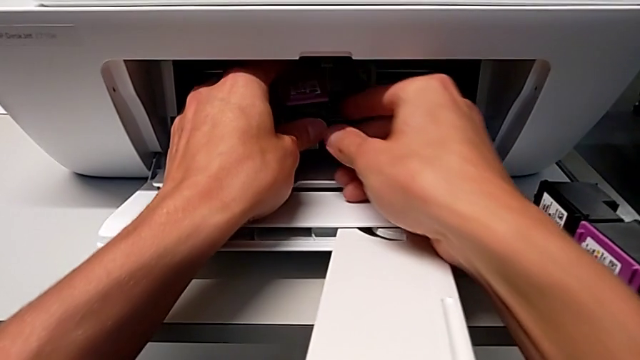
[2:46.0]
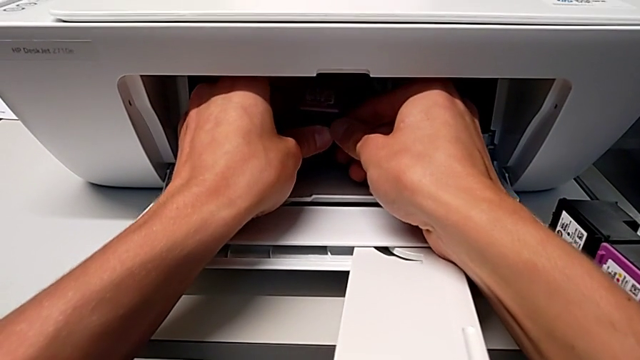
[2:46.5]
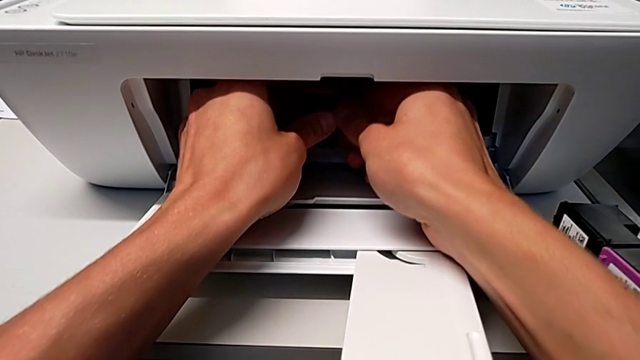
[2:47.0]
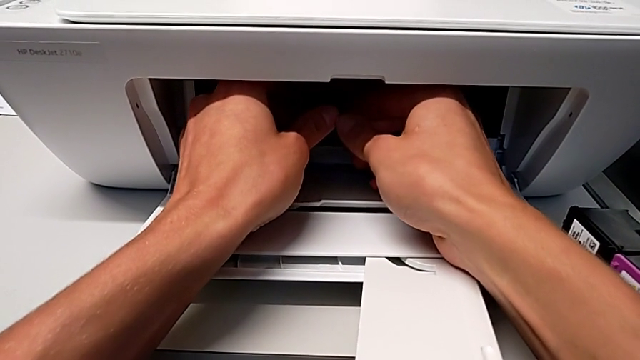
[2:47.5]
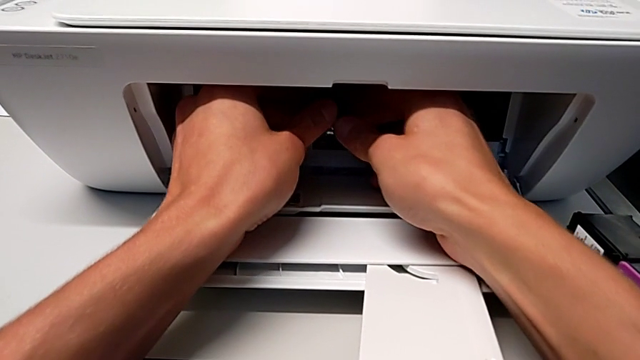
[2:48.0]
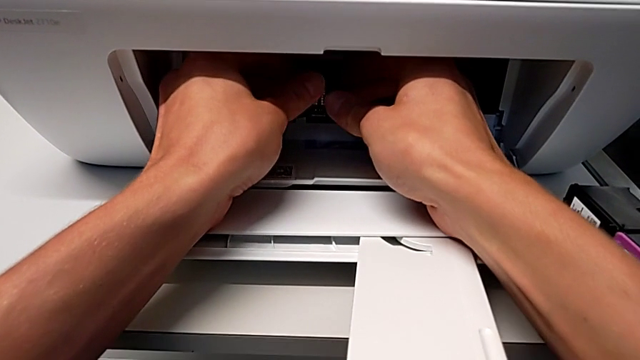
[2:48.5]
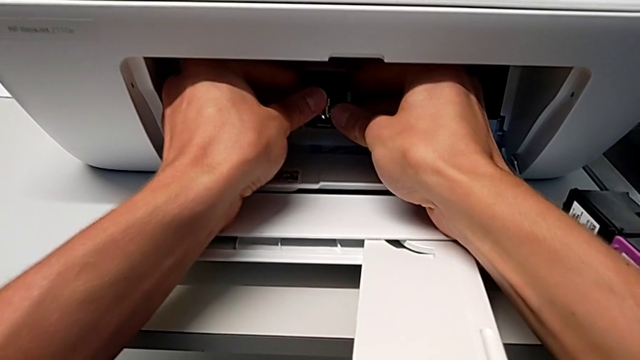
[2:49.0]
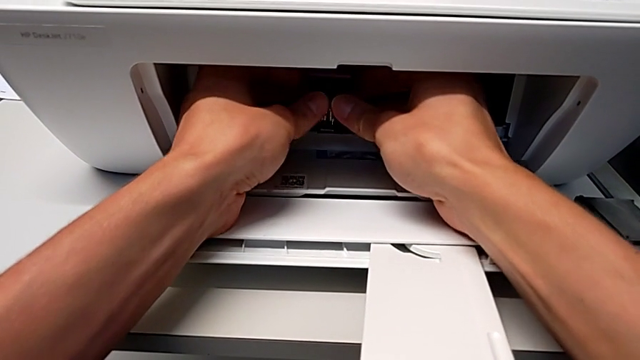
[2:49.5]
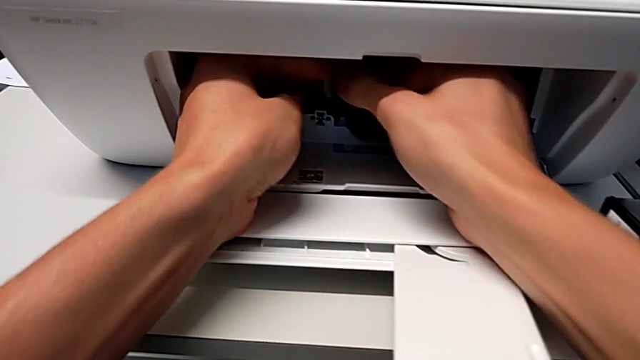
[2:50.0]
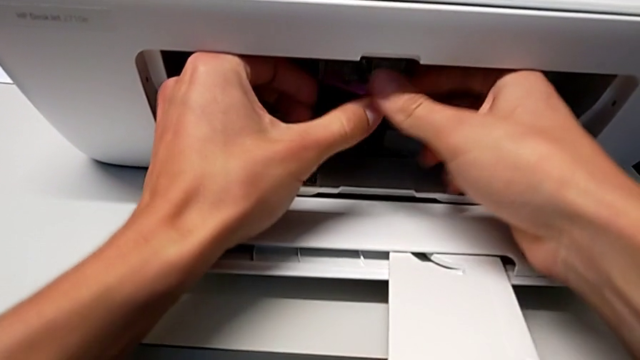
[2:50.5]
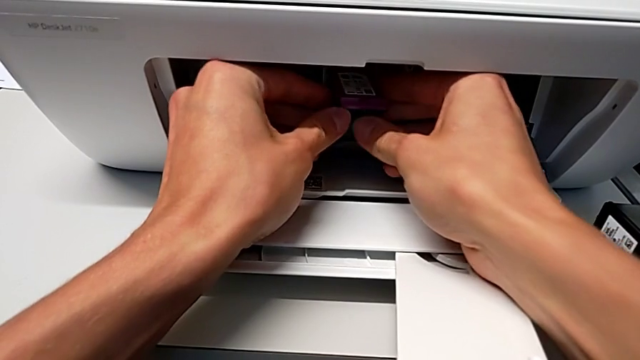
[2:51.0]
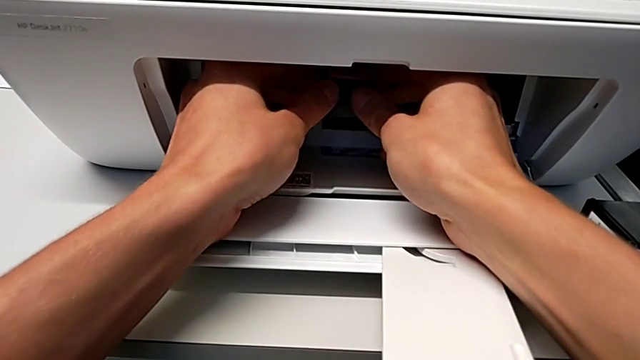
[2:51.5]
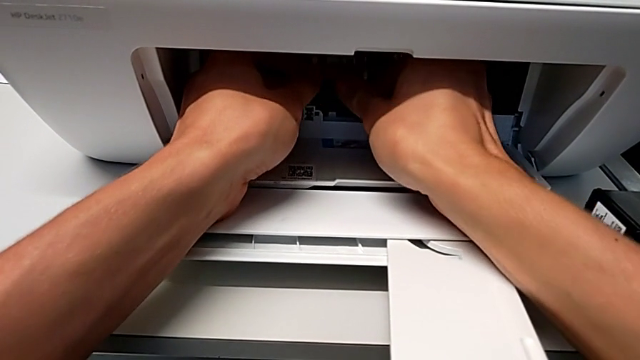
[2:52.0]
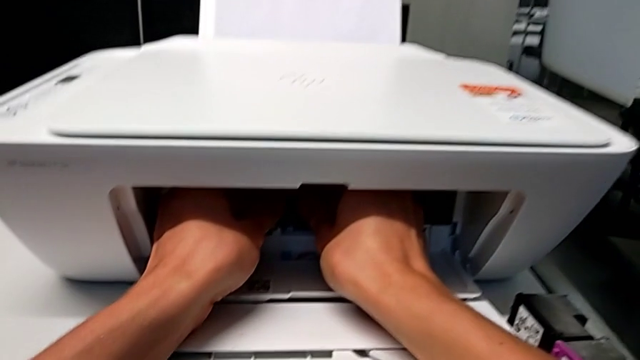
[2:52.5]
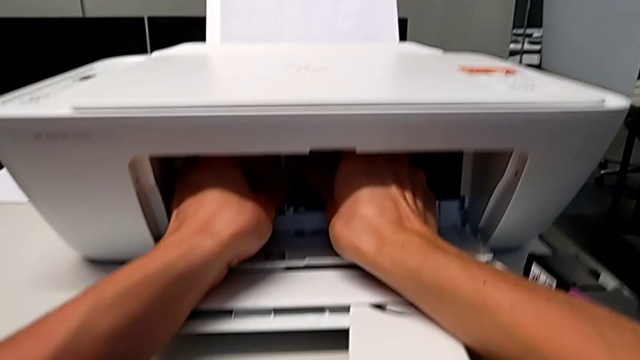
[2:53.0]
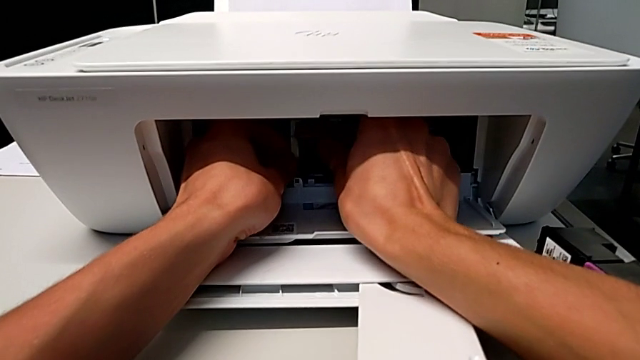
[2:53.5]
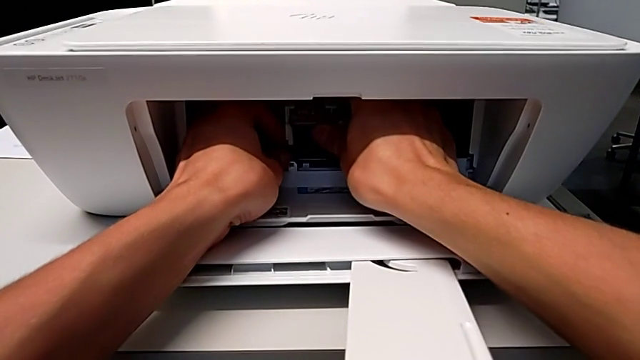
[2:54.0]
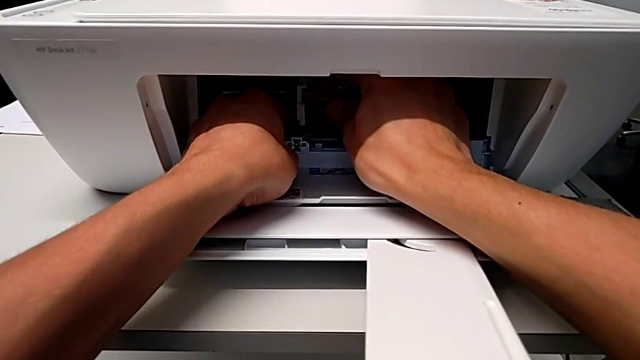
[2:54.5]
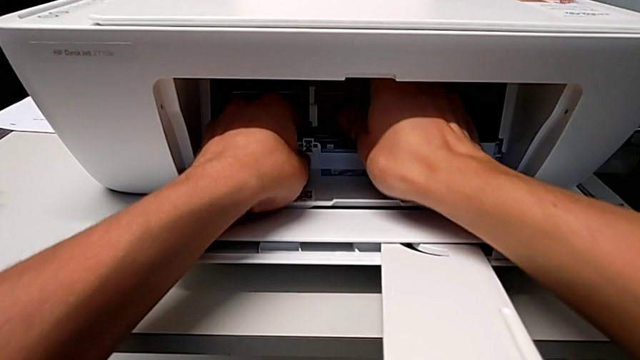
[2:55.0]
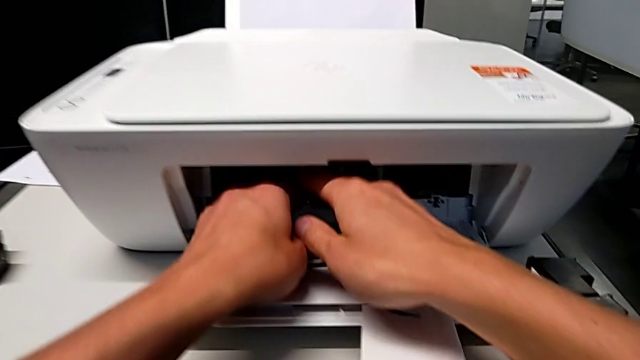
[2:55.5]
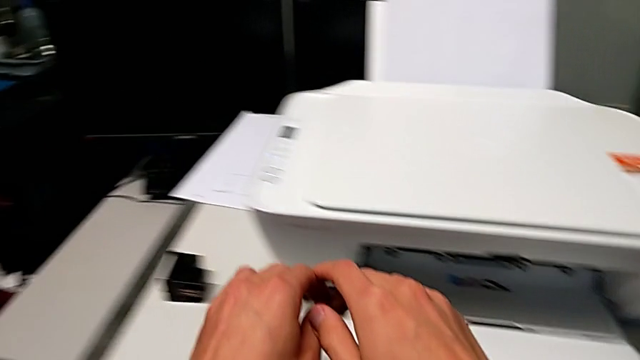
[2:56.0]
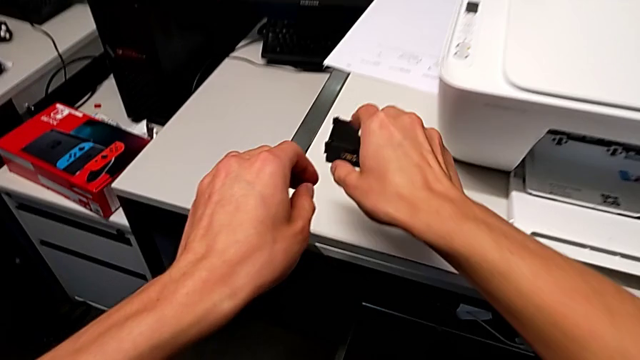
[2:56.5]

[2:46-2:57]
The camera wearer is inserting new ink cartridges. They keep inserting the new ink cartridge.

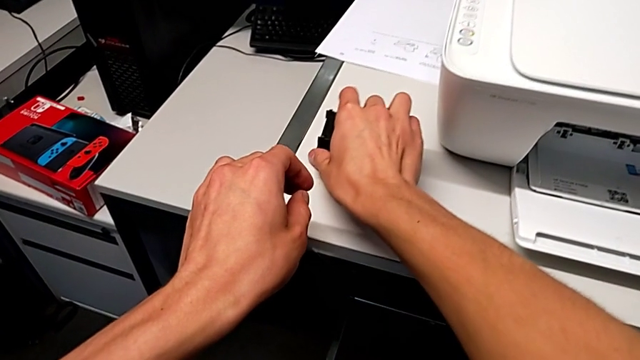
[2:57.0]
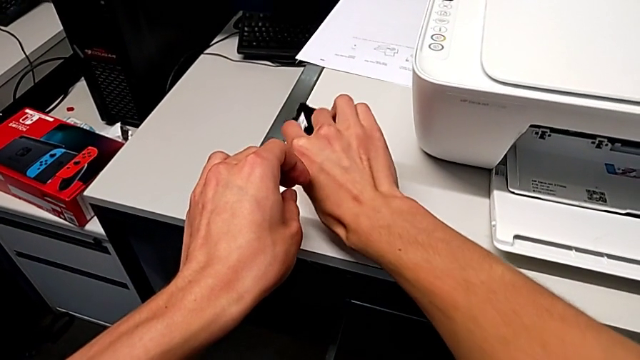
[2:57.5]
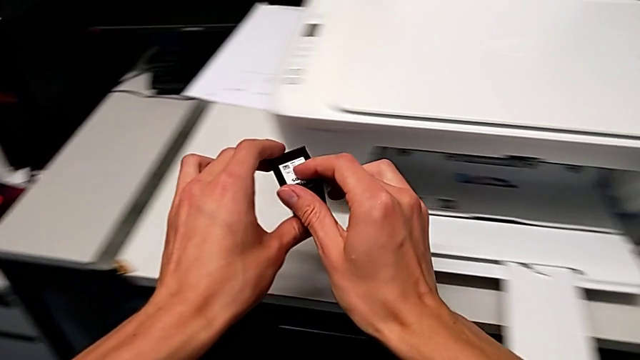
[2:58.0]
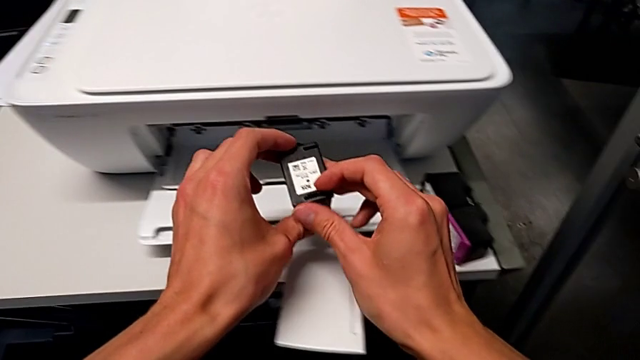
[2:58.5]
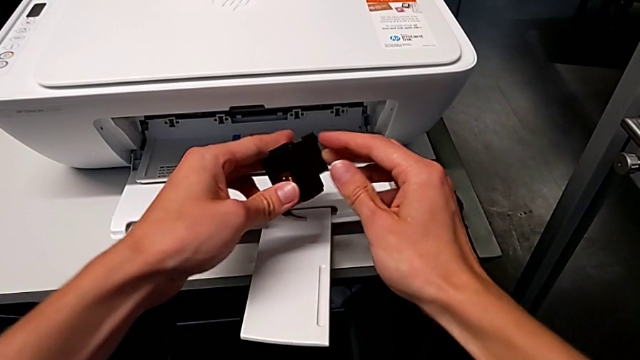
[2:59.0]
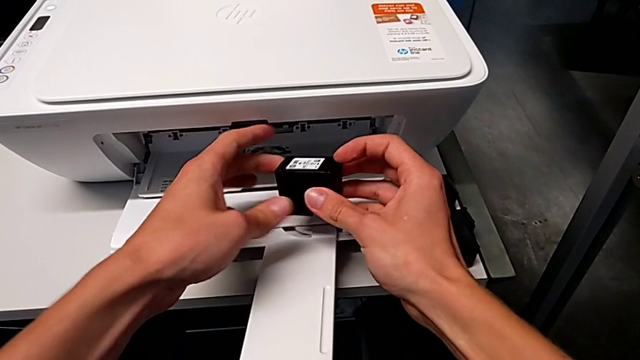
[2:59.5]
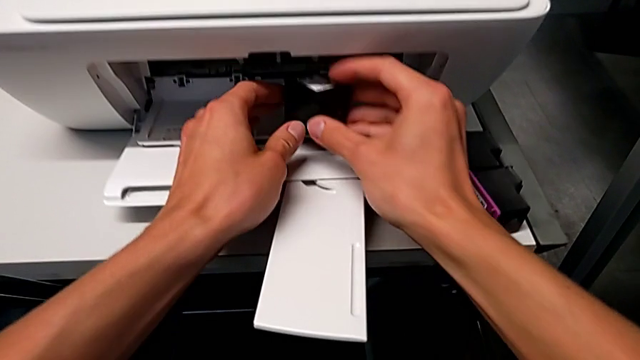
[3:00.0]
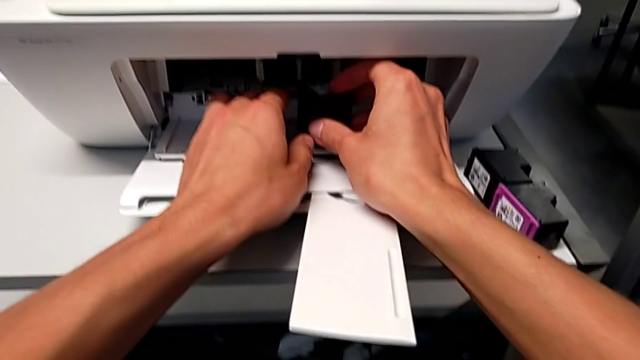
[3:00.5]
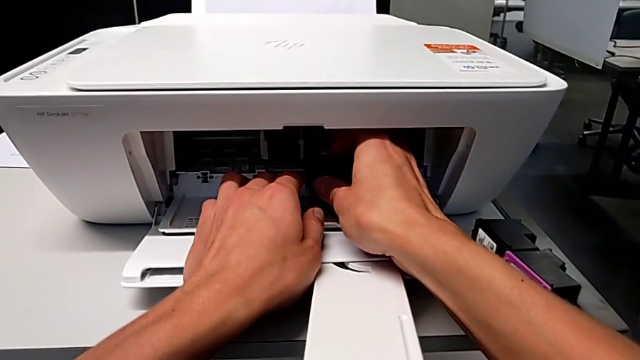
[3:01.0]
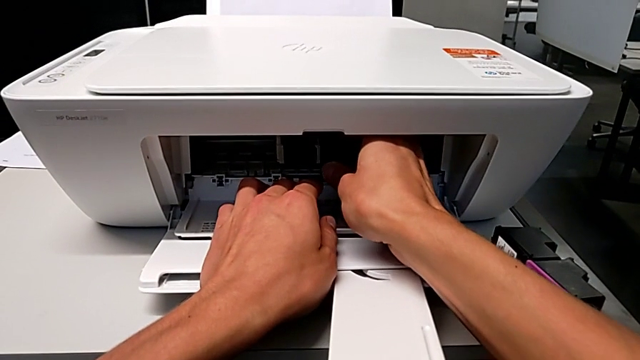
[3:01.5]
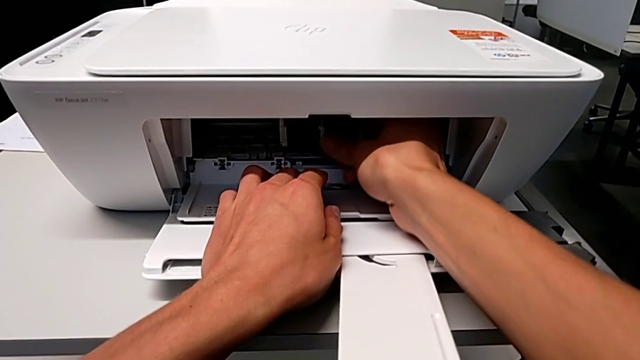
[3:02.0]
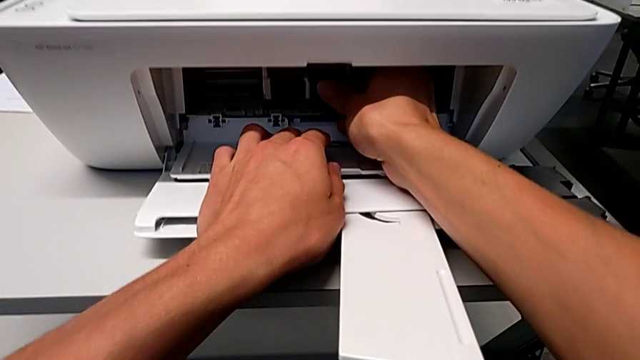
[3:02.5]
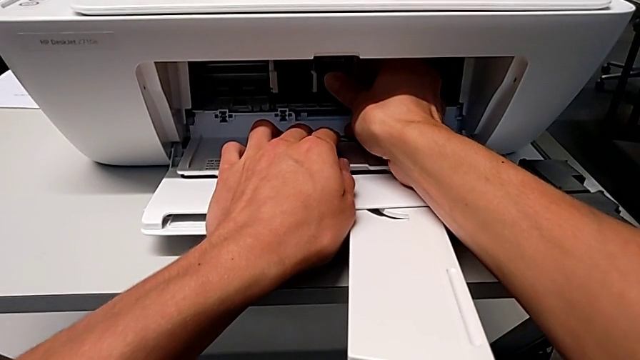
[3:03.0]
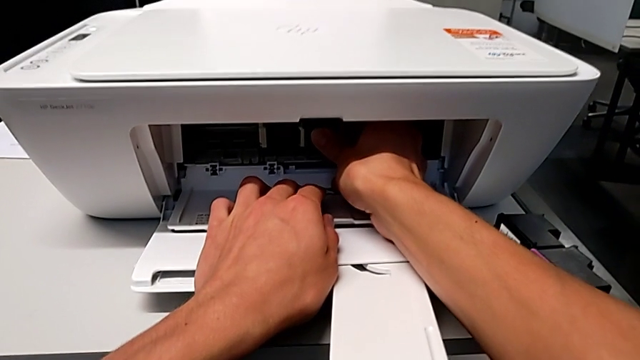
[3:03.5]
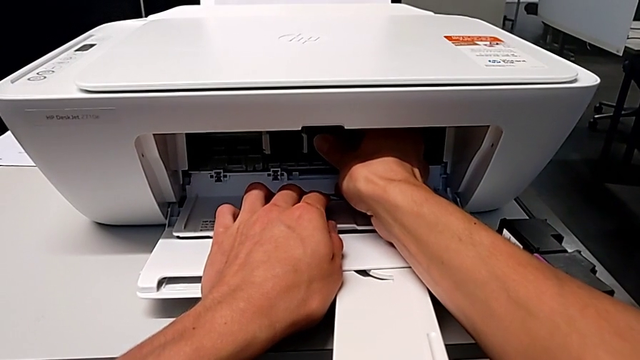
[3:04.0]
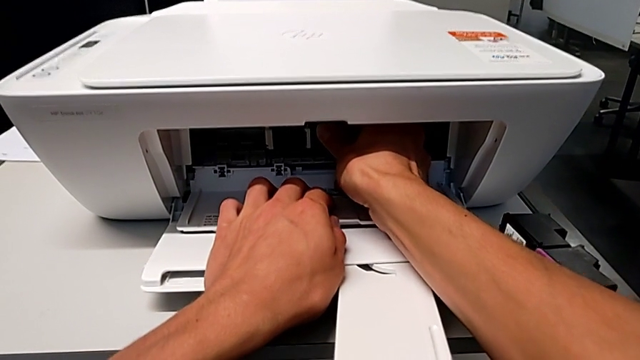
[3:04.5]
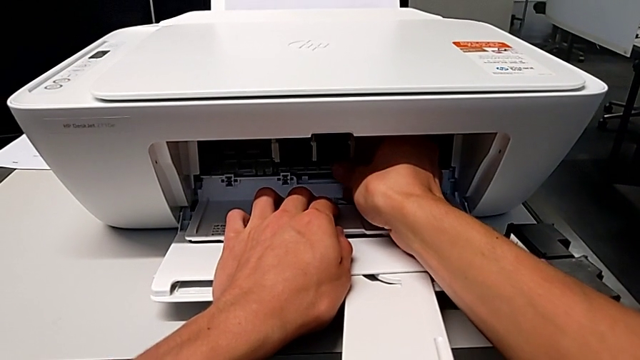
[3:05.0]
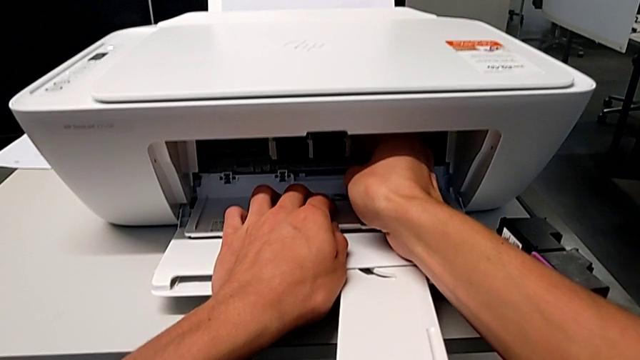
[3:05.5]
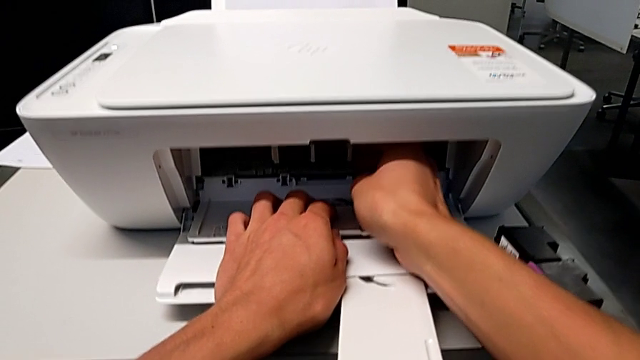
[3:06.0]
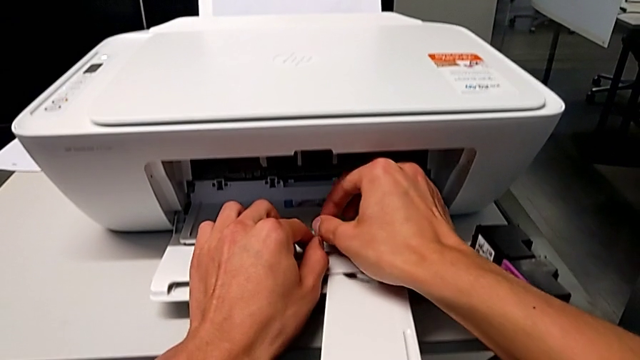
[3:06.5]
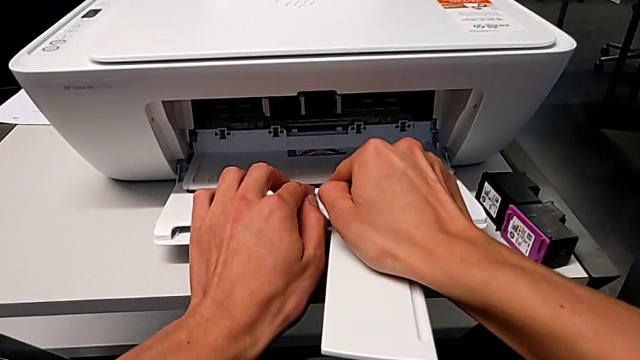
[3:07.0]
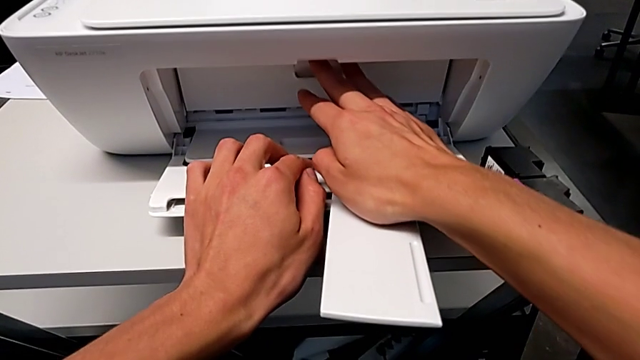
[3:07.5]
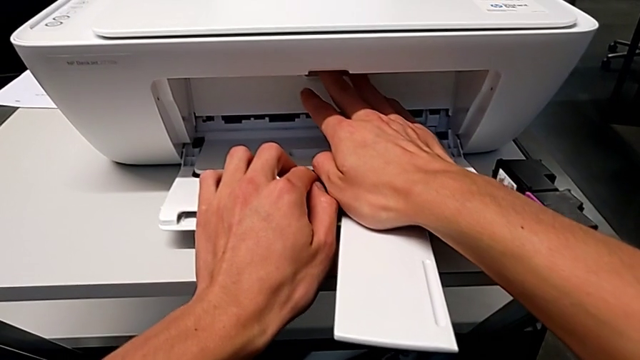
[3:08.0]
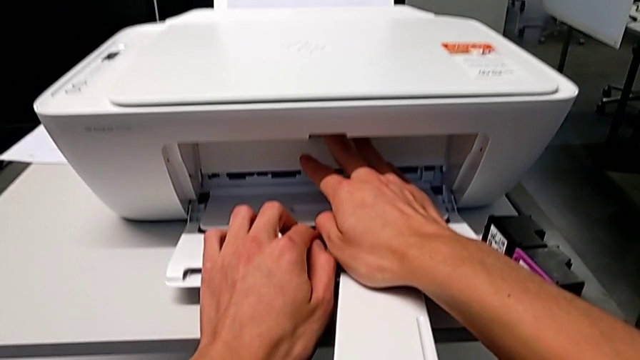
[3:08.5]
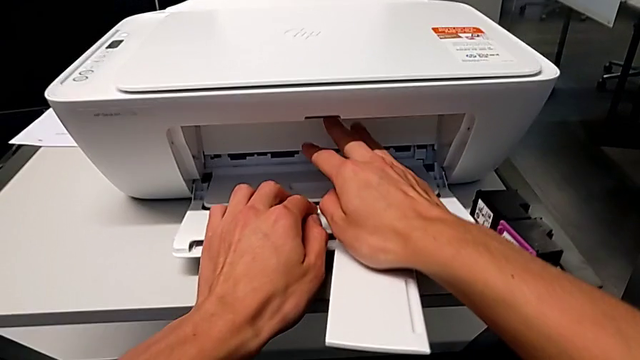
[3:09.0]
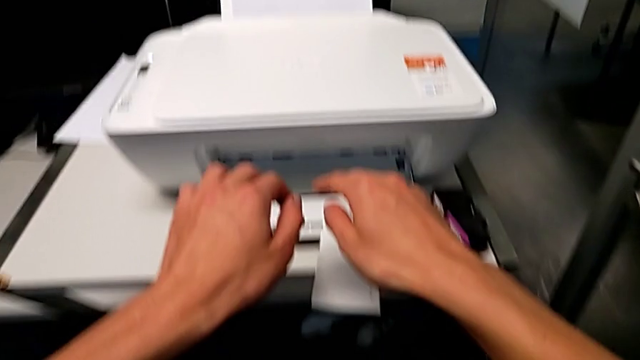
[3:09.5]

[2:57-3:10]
The camera wearer is inserting new ink cartridges. They grab the new ink cartridge, insert it and close the cartridge gate.
